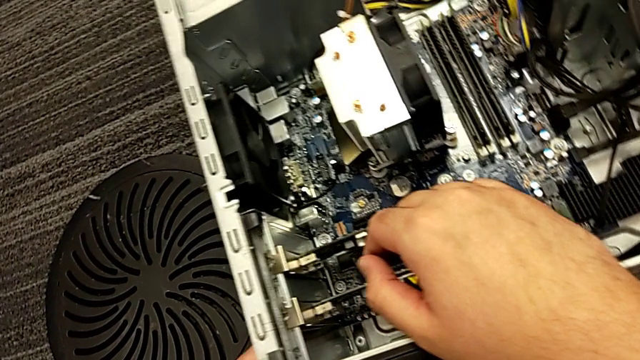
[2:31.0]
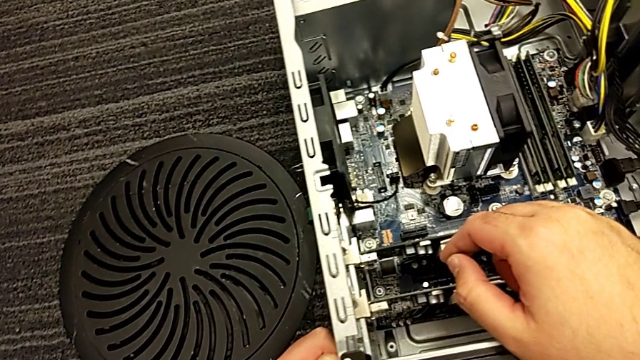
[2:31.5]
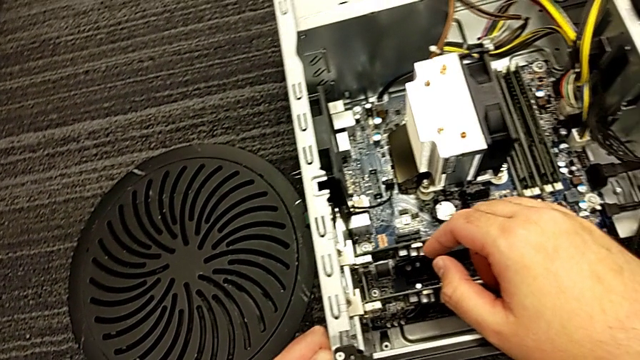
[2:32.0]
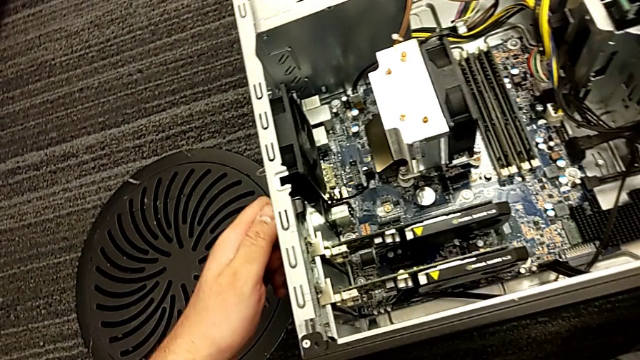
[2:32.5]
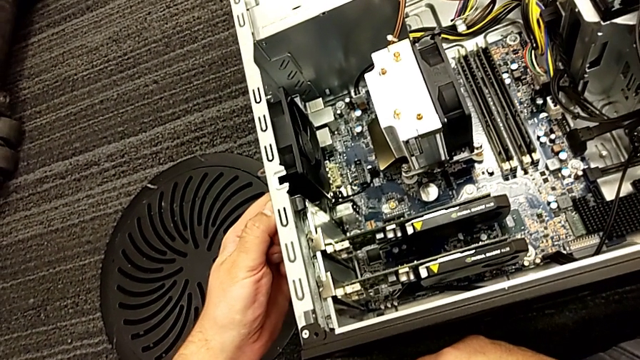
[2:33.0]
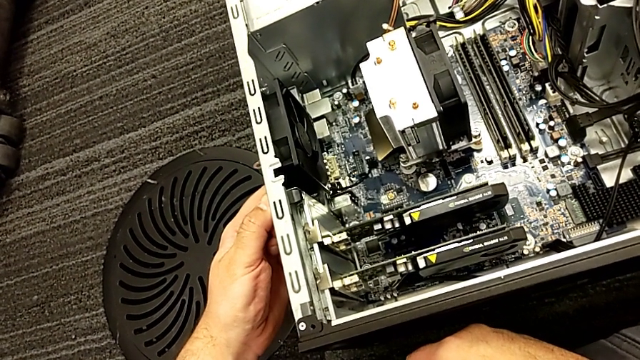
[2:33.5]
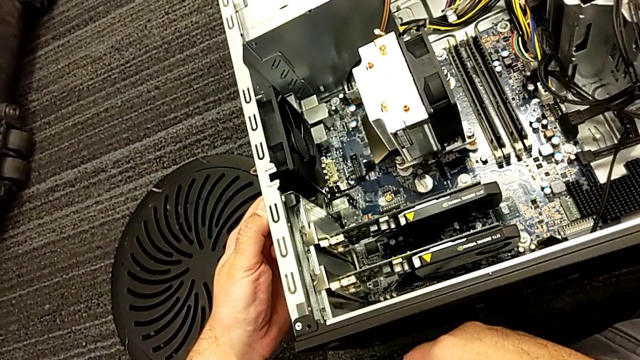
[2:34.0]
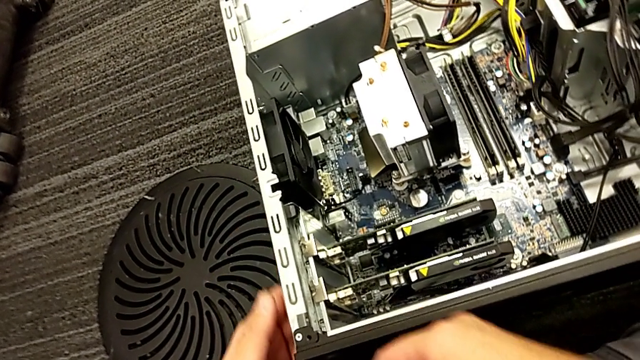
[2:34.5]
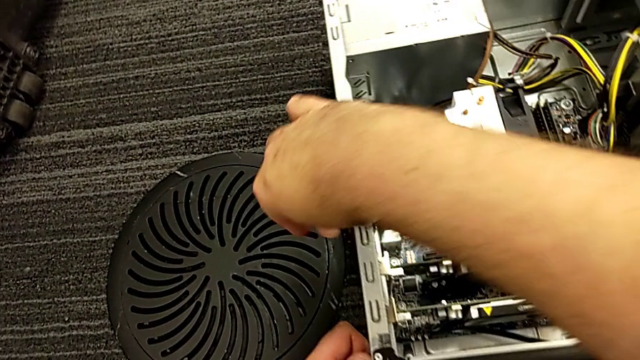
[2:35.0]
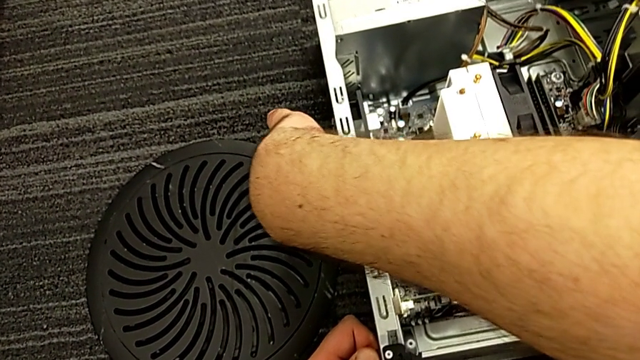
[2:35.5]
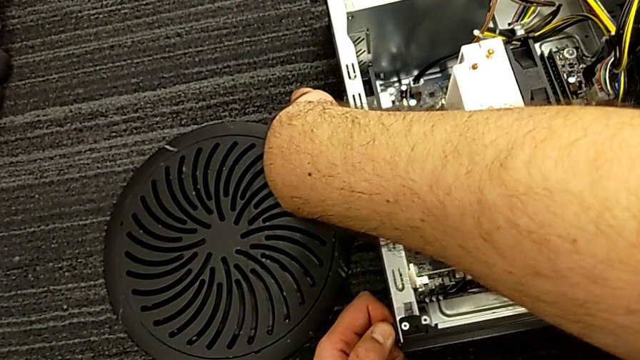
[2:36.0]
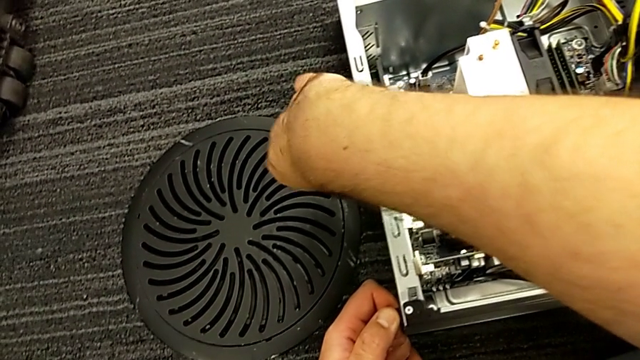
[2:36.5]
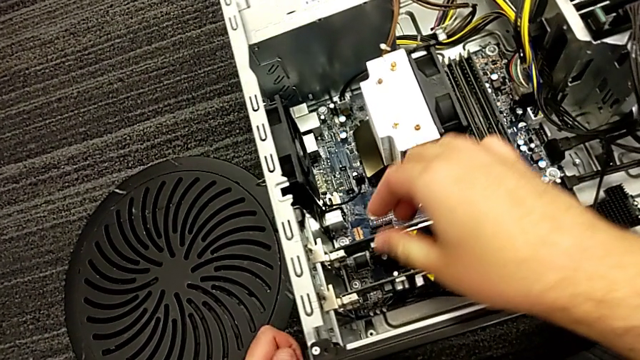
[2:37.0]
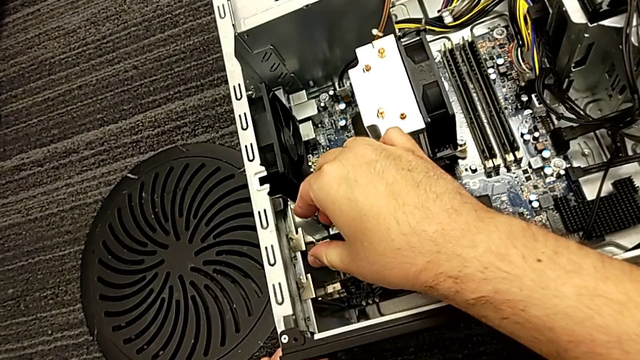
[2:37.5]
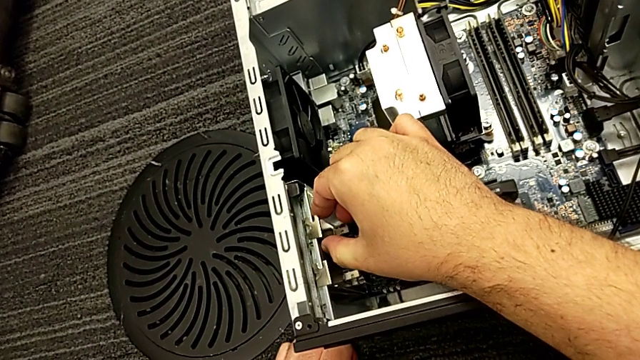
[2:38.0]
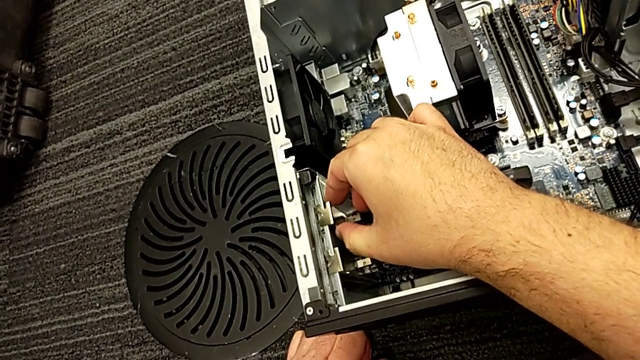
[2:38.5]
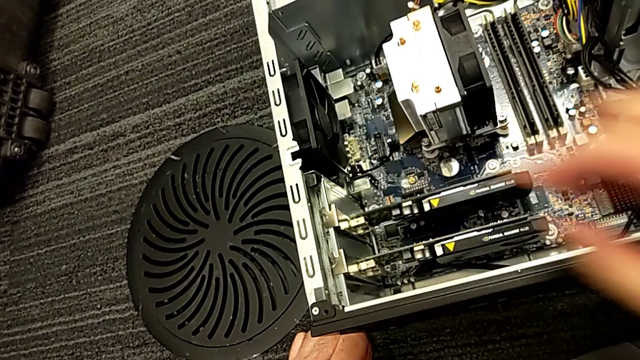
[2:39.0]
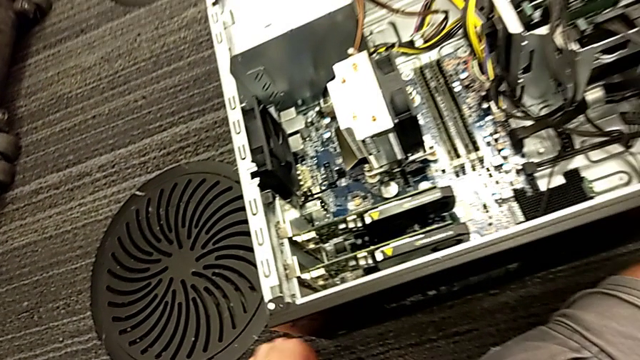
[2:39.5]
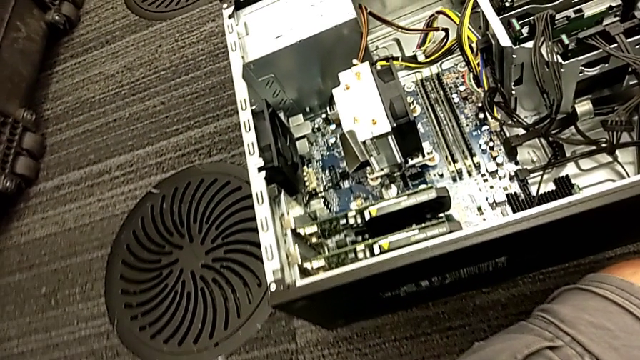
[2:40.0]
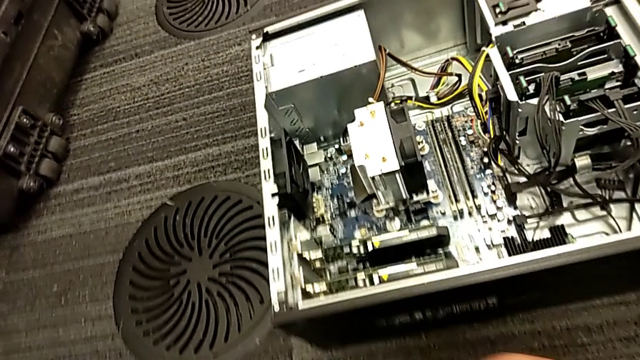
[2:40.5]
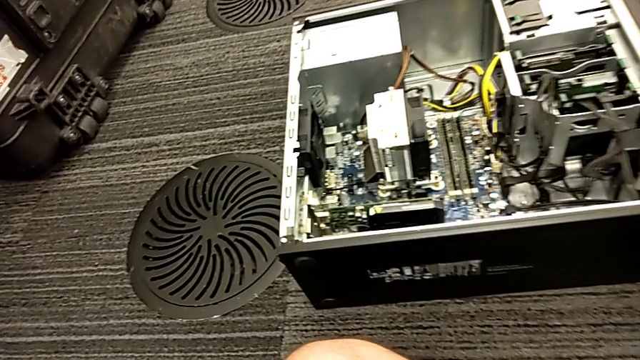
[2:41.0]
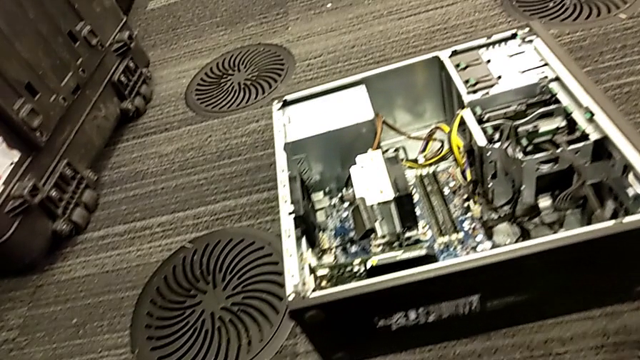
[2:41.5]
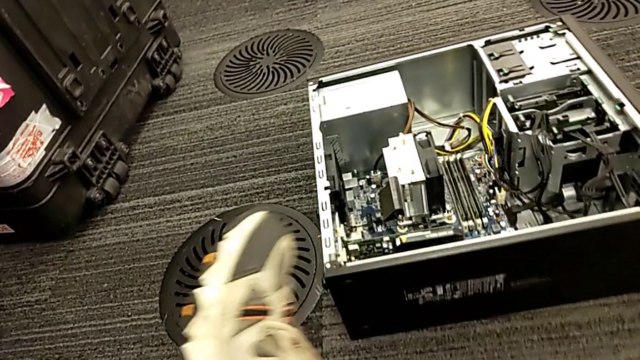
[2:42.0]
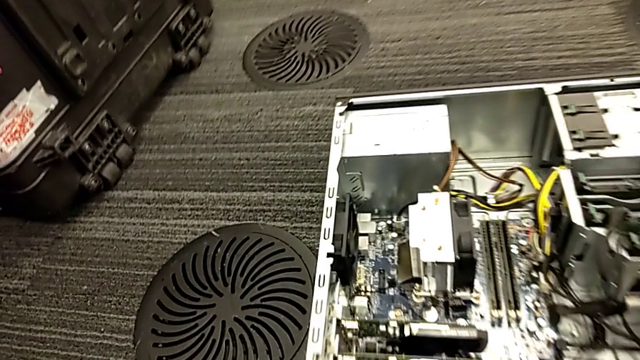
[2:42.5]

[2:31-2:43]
The camera wearer is disassembling the graphic card. They grab the computer tab and grab the first graphic card.

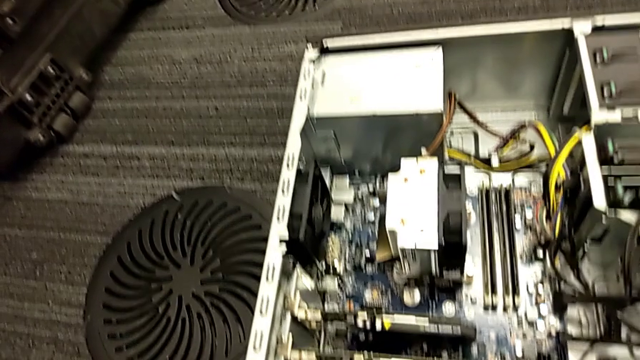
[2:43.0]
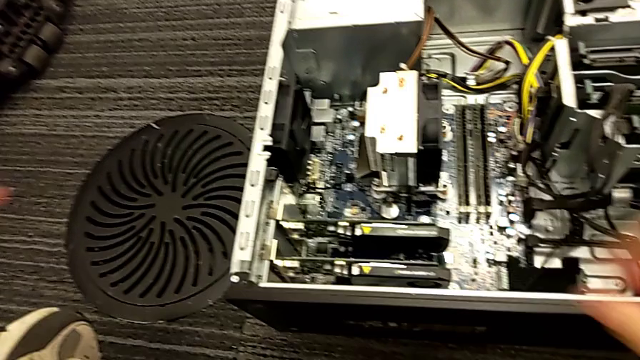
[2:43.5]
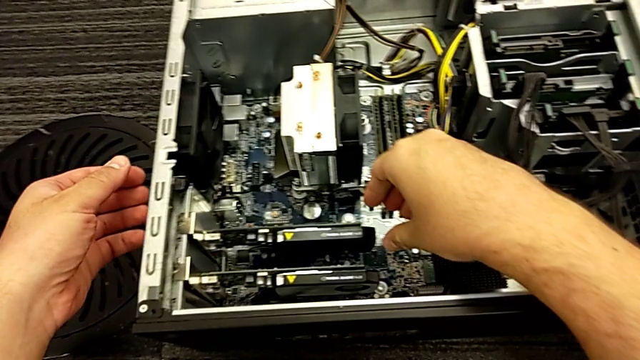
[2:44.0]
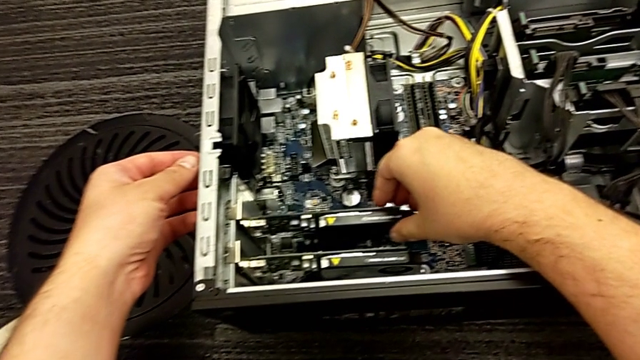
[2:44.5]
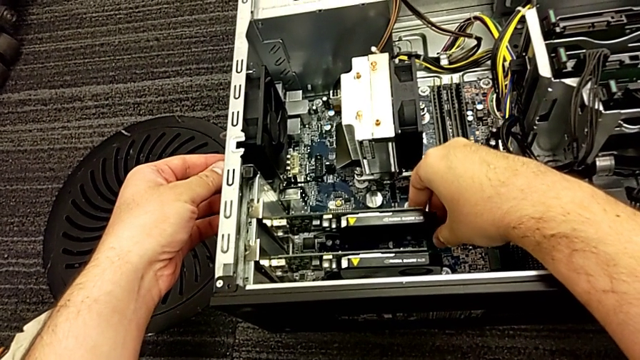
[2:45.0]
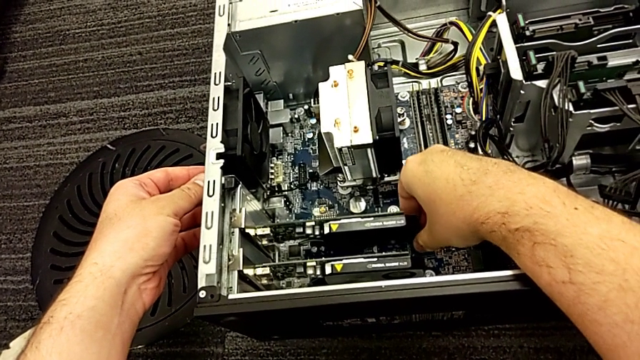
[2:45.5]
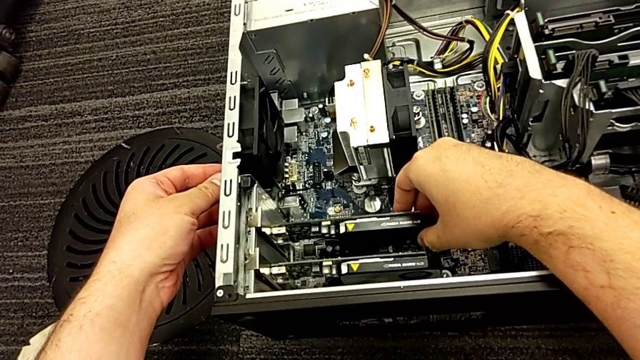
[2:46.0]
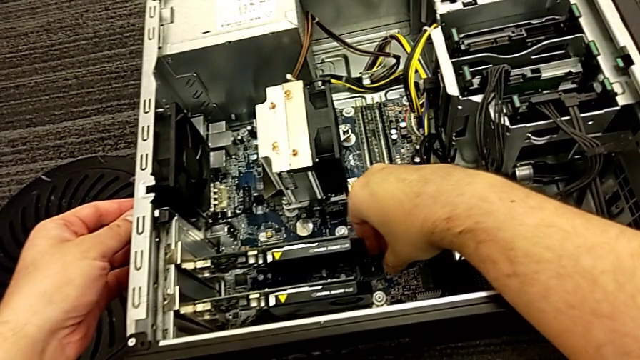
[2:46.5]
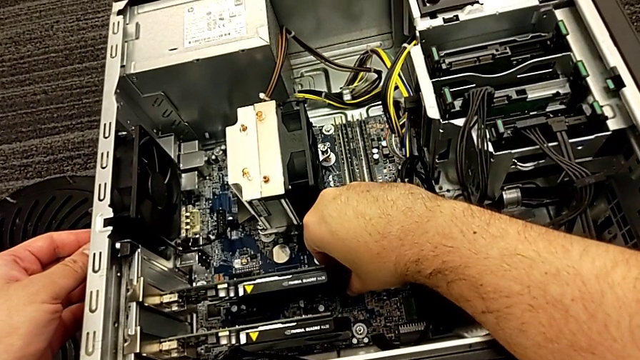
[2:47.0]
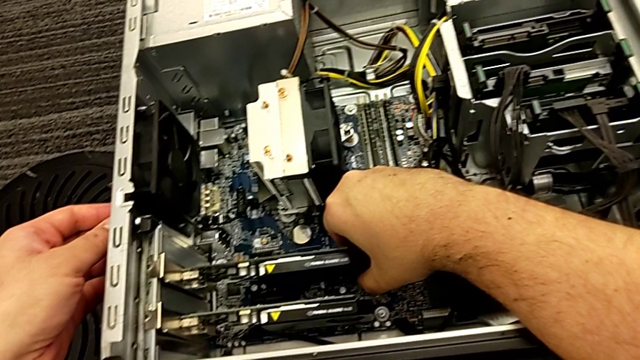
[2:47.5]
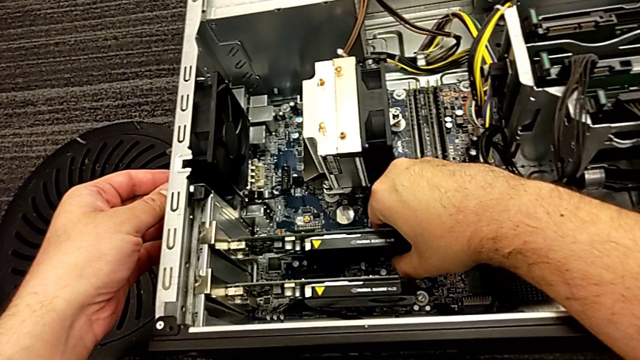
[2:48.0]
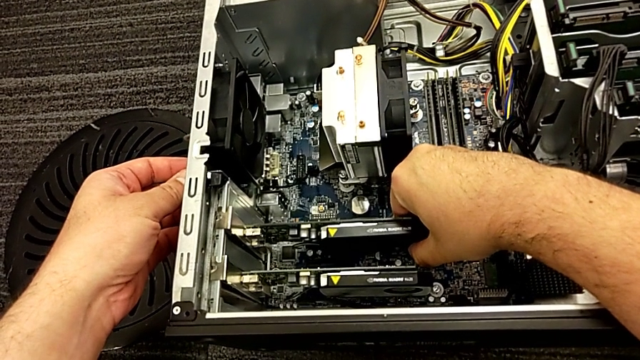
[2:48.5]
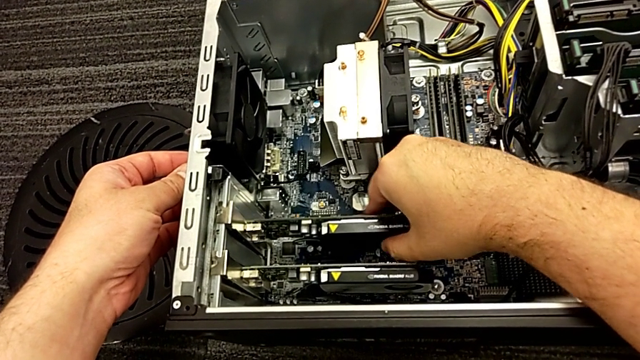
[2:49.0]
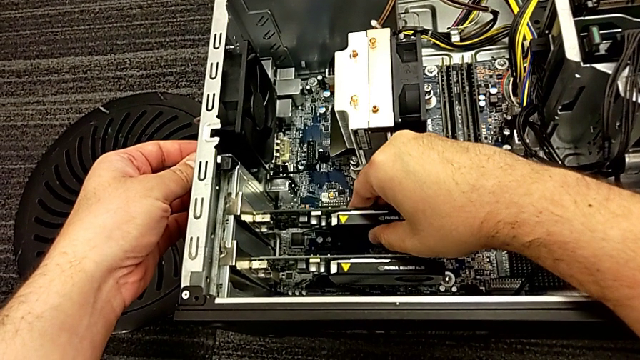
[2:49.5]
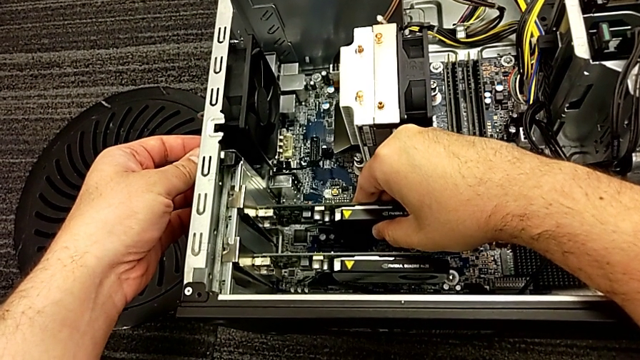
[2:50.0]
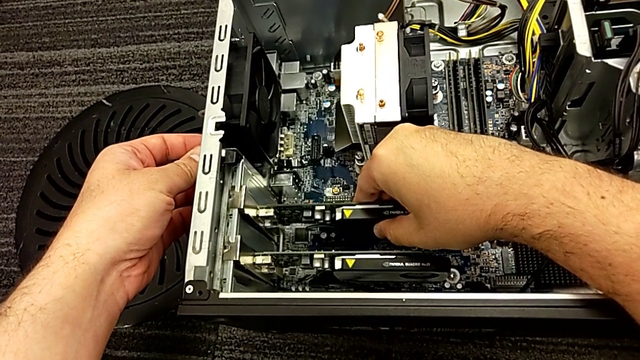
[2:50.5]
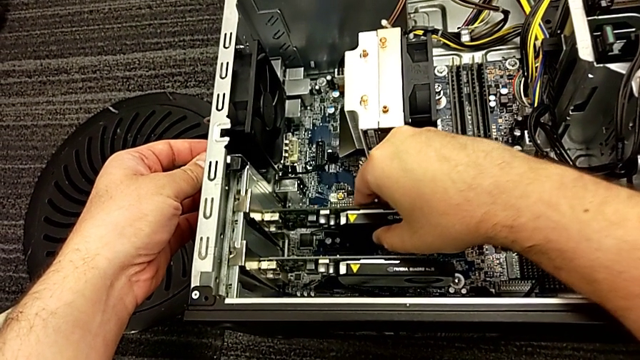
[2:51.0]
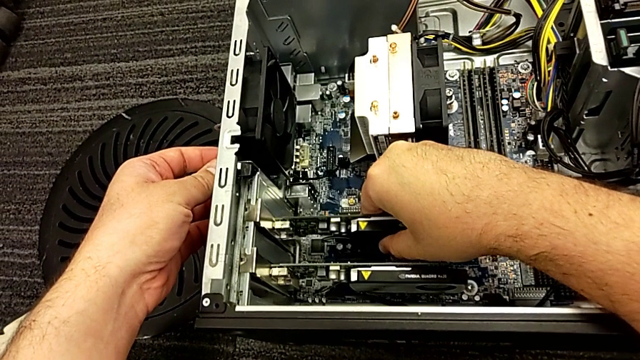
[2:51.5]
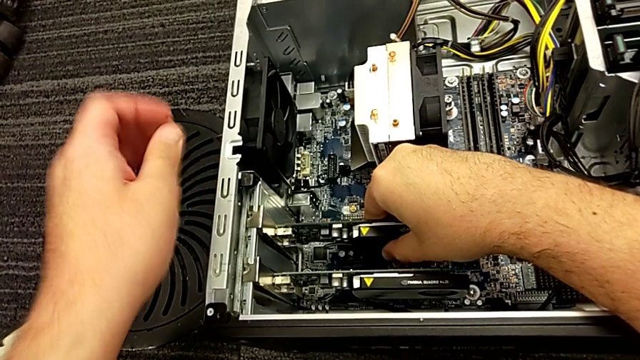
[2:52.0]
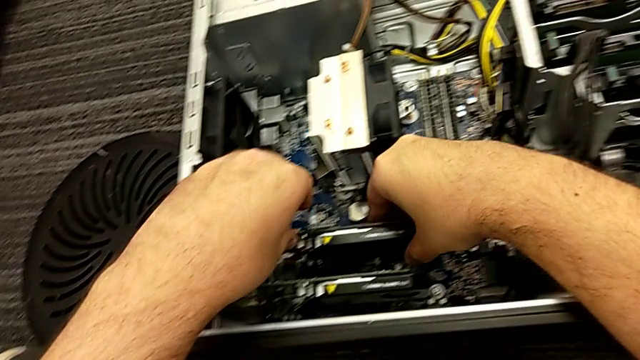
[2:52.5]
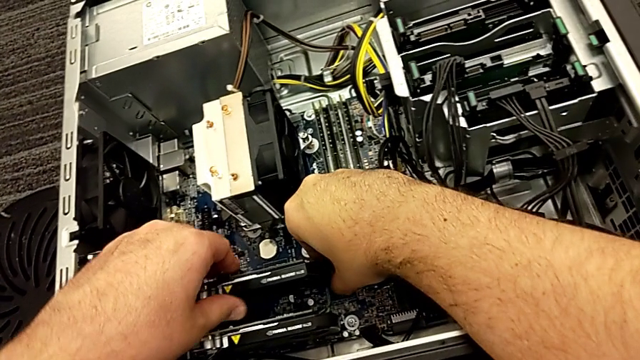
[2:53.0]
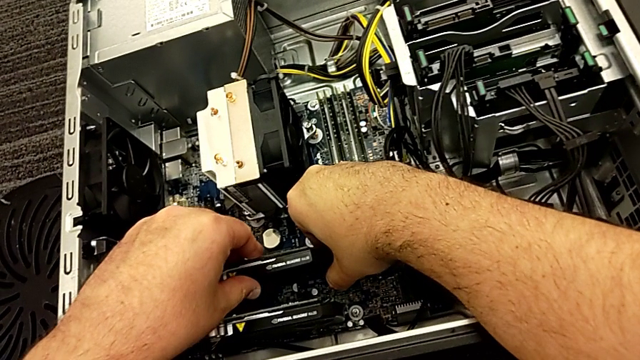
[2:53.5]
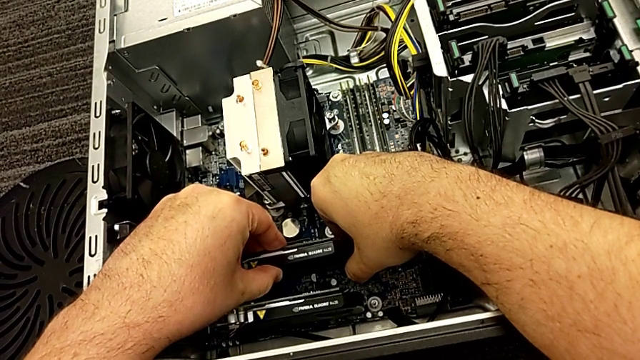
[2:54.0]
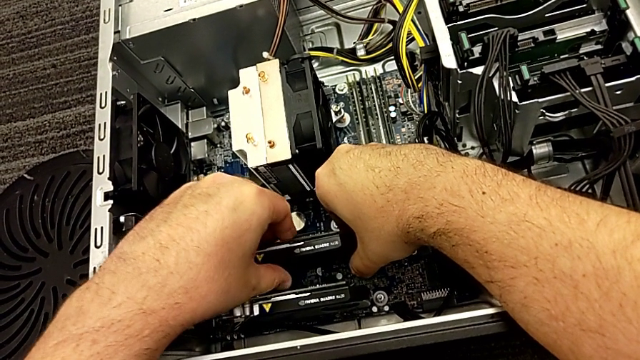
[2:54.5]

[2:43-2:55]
The camera wearer is disassembling the graphic card. They grab the first graphic card, lift the graphic card, grab the first graphic card, lift it and grab it.
